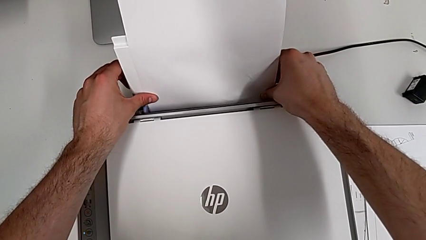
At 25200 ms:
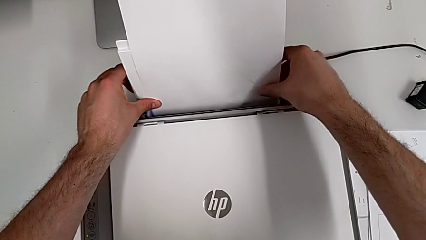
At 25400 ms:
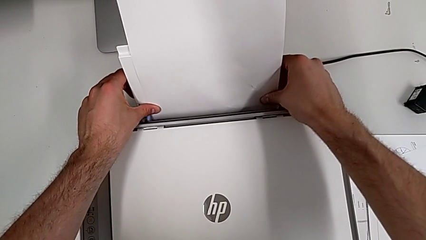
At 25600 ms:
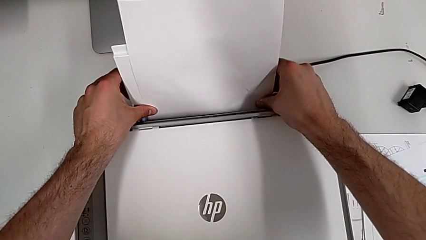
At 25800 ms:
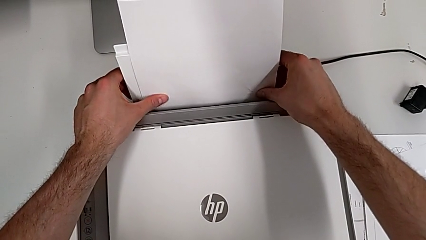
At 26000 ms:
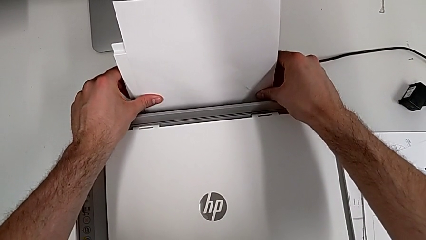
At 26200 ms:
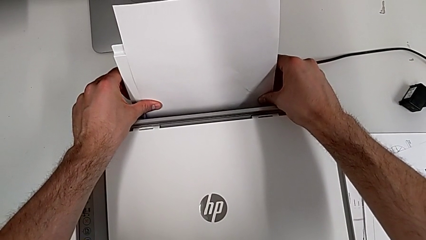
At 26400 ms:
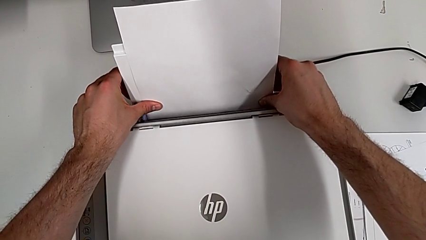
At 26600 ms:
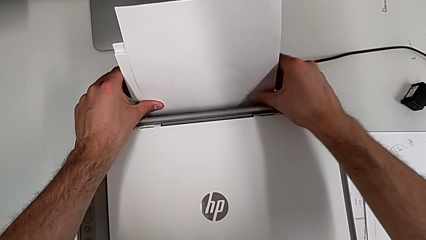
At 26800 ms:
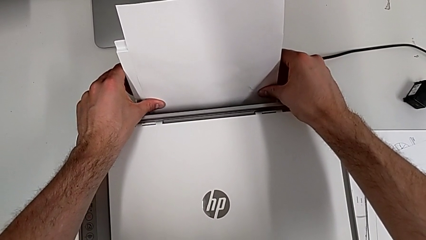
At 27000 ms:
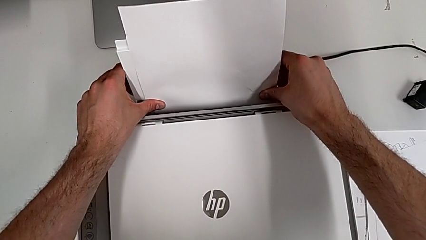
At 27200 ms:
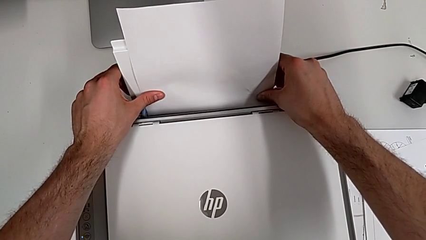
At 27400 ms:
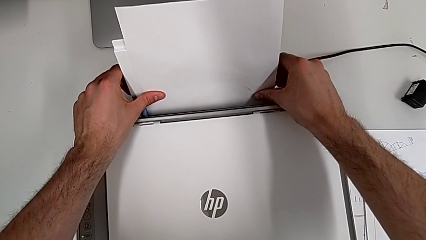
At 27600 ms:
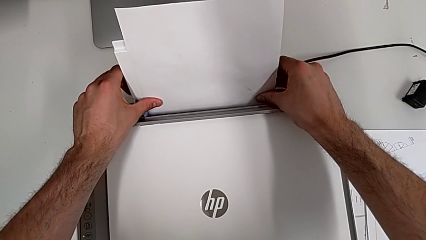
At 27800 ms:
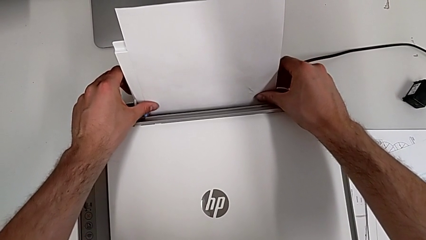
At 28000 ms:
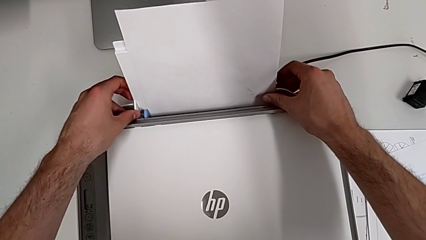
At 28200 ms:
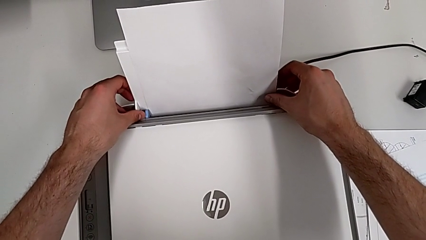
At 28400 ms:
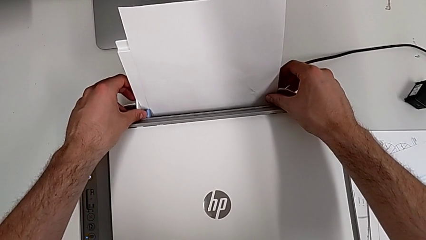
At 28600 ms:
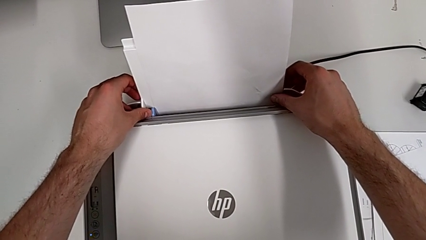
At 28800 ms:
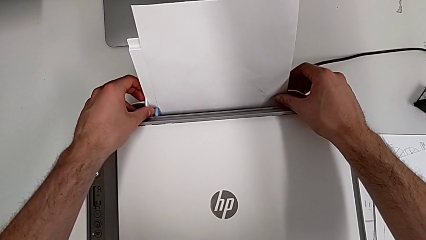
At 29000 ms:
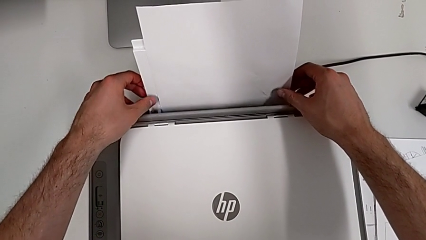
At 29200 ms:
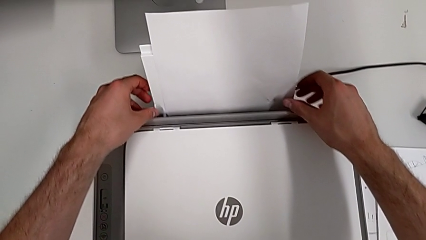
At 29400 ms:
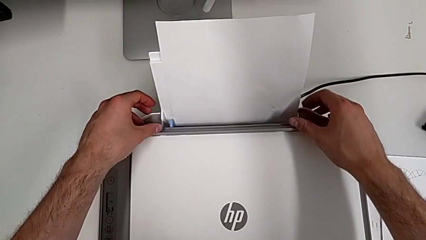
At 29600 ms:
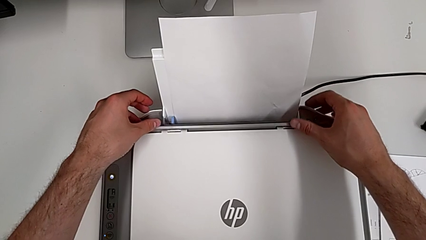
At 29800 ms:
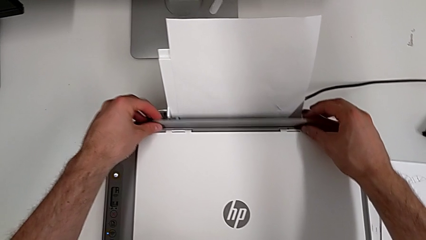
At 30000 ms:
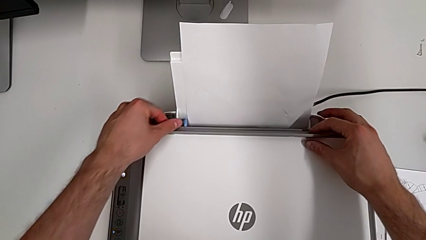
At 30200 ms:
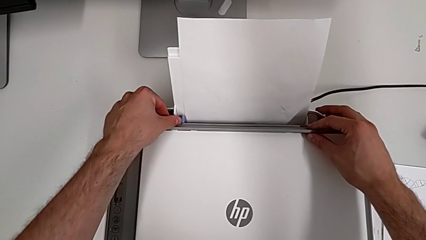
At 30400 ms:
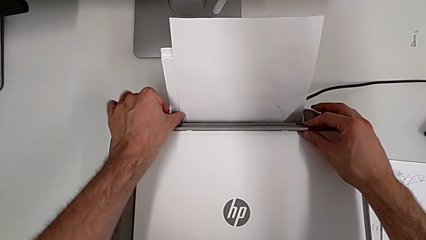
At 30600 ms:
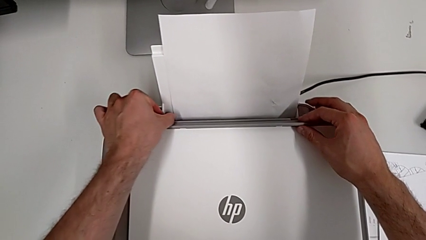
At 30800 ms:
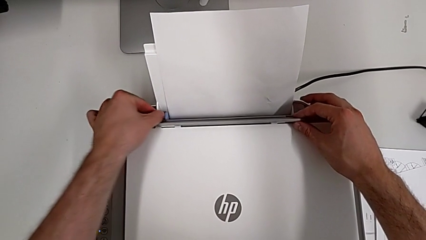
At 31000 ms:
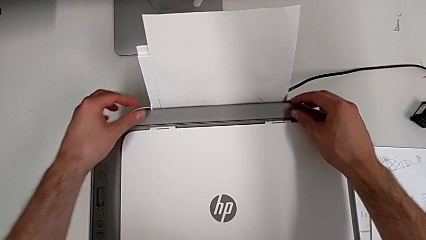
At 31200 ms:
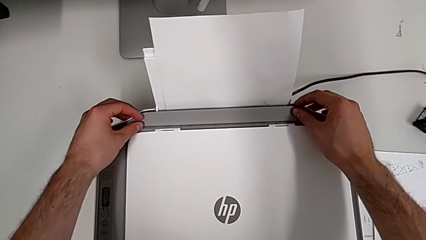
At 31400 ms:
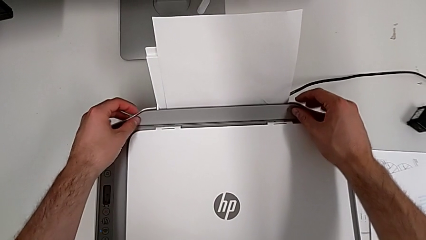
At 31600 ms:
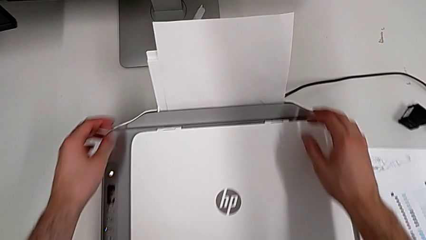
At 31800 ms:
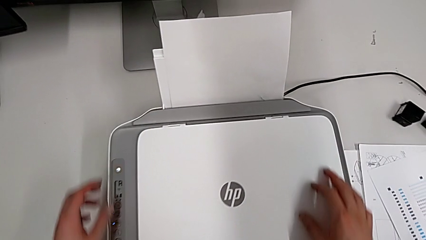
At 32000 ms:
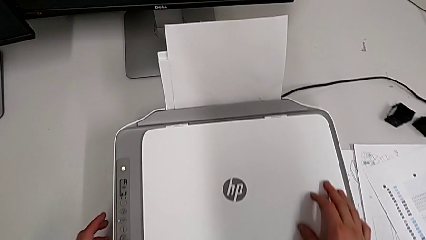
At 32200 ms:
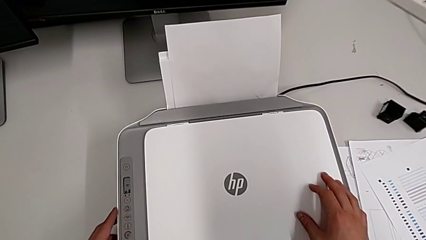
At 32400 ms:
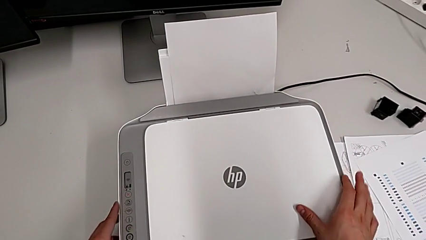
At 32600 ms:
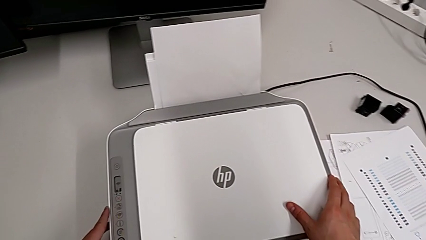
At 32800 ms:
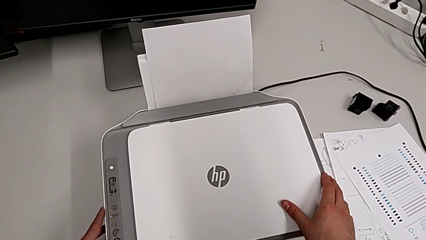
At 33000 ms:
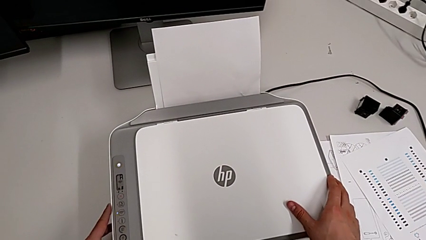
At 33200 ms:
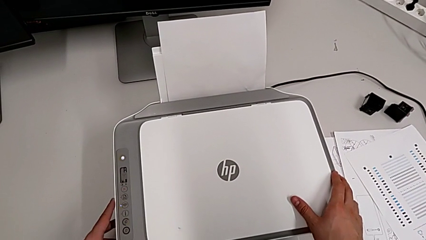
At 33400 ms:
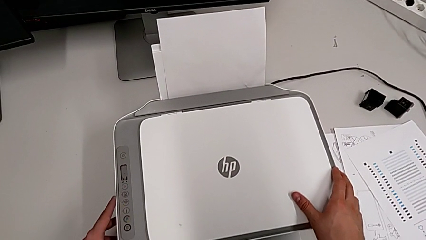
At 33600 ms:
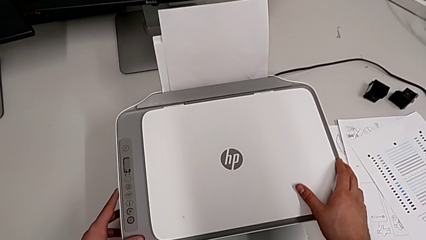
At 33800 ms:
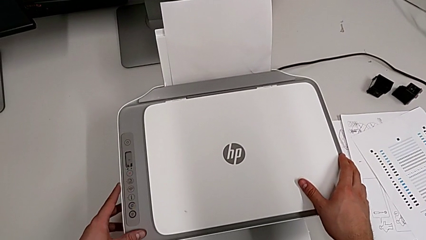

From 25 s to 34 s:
The camera wearer is inserting a stack of paper into the paper stand. They insert the paper tray and close the tray shield.

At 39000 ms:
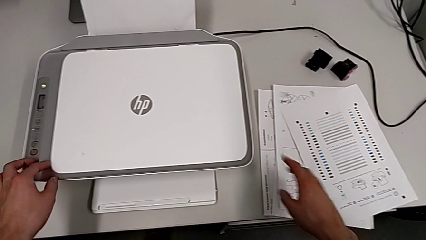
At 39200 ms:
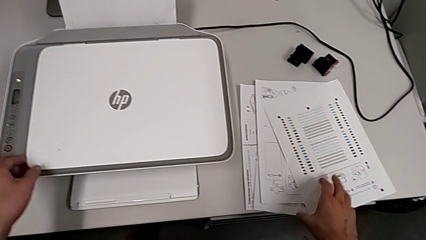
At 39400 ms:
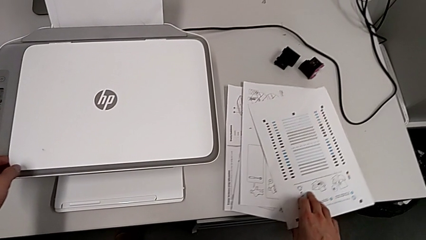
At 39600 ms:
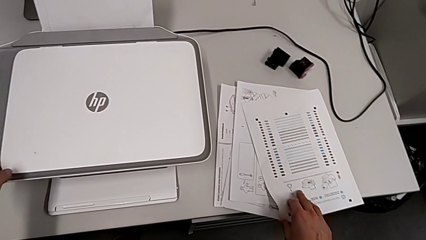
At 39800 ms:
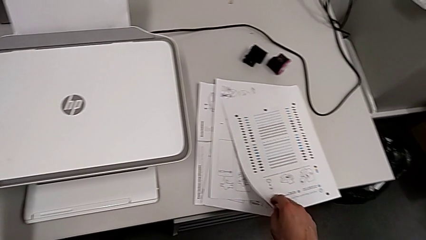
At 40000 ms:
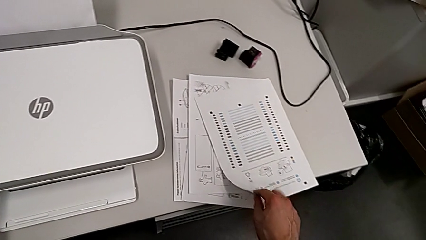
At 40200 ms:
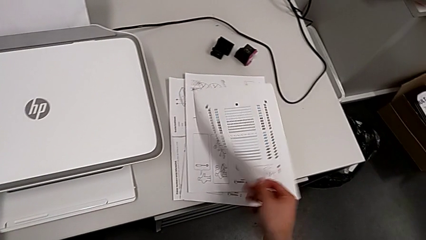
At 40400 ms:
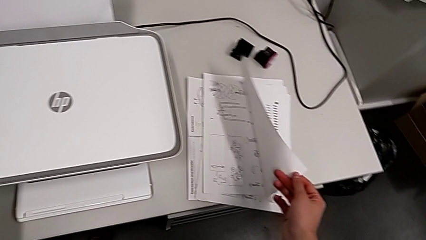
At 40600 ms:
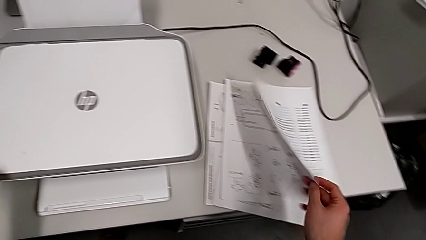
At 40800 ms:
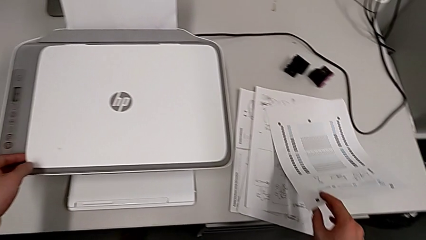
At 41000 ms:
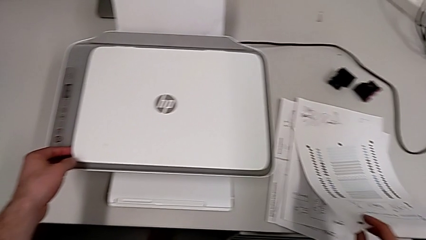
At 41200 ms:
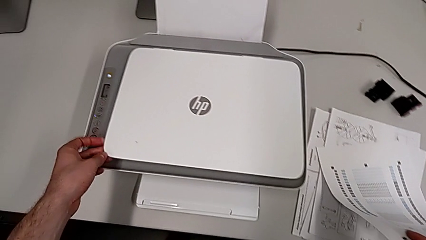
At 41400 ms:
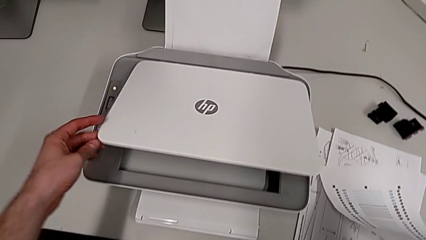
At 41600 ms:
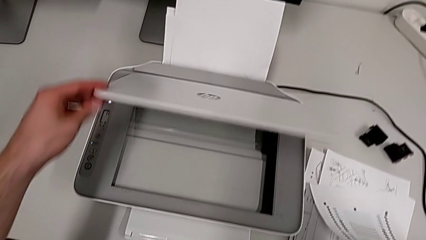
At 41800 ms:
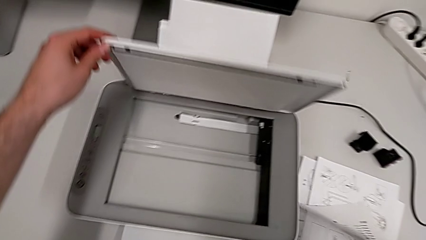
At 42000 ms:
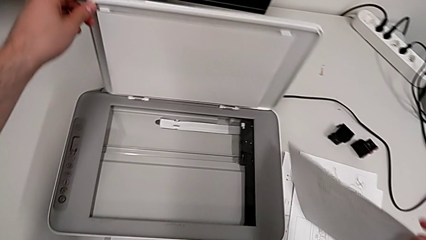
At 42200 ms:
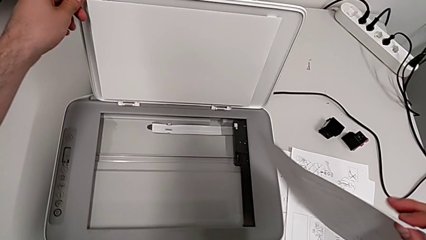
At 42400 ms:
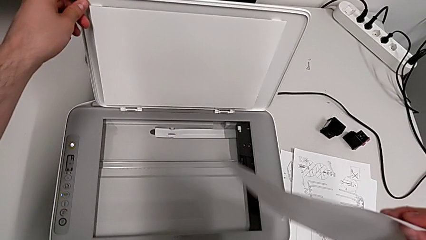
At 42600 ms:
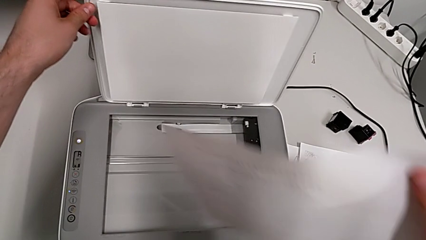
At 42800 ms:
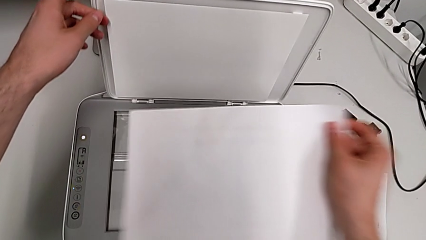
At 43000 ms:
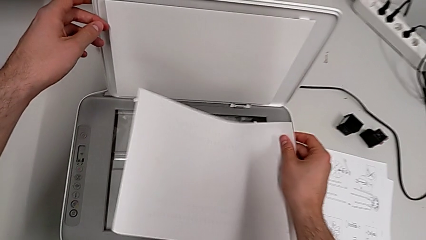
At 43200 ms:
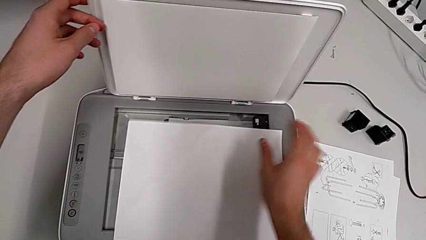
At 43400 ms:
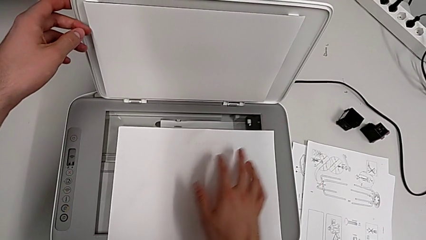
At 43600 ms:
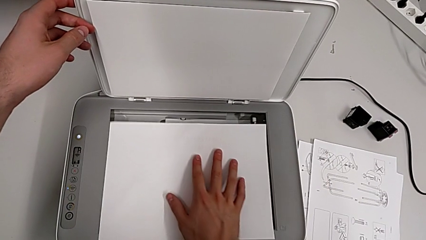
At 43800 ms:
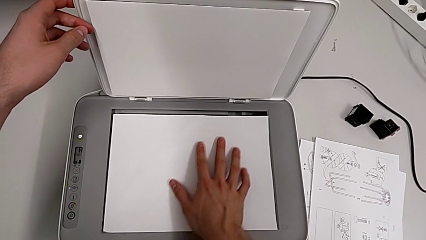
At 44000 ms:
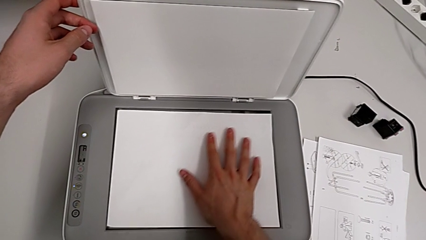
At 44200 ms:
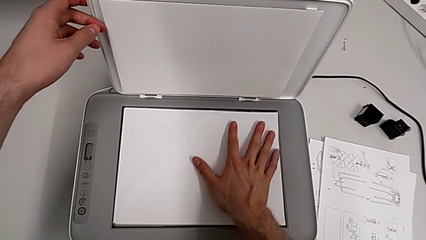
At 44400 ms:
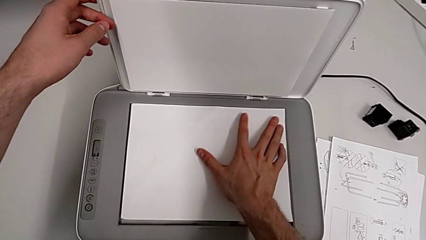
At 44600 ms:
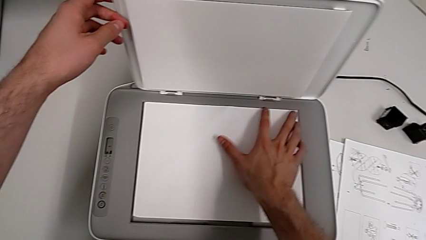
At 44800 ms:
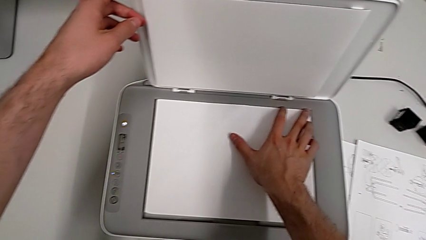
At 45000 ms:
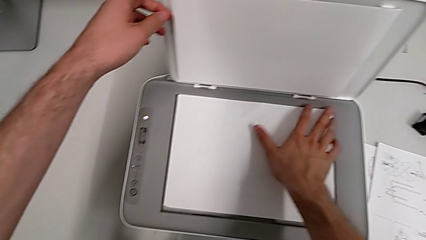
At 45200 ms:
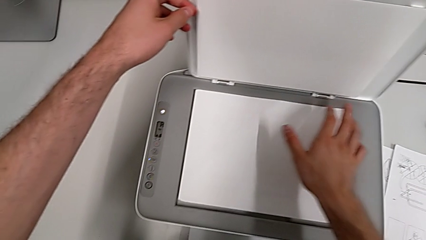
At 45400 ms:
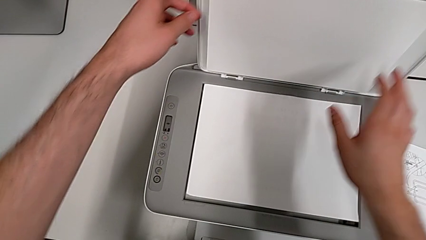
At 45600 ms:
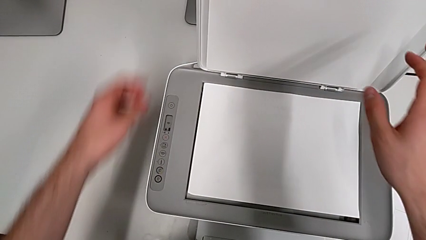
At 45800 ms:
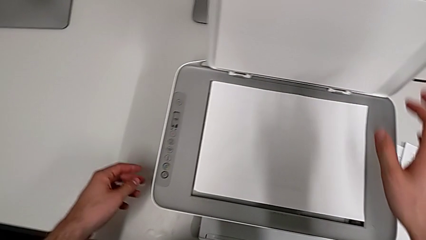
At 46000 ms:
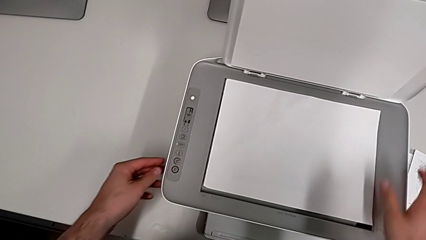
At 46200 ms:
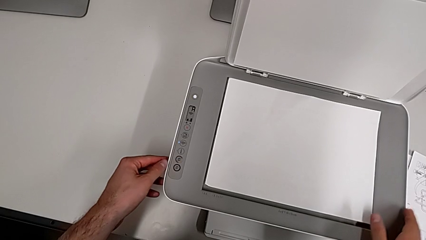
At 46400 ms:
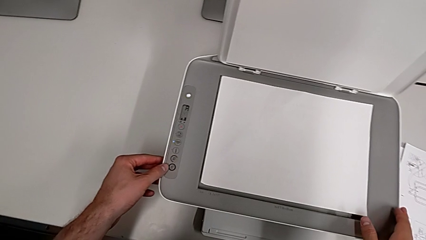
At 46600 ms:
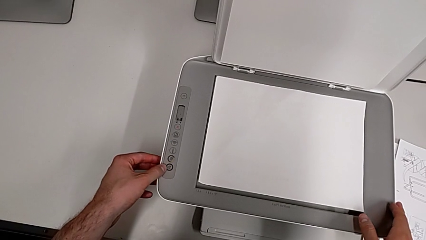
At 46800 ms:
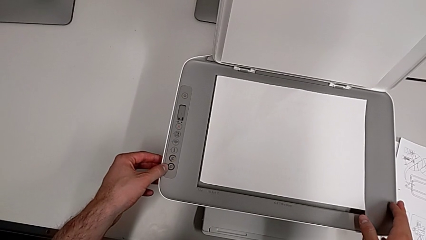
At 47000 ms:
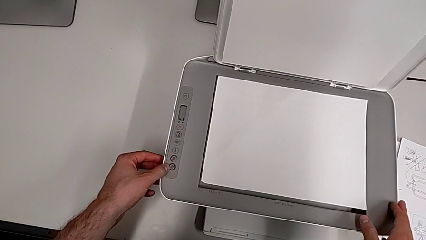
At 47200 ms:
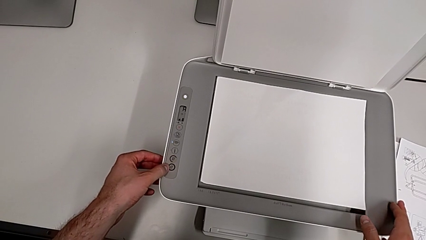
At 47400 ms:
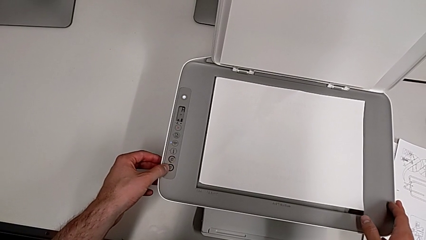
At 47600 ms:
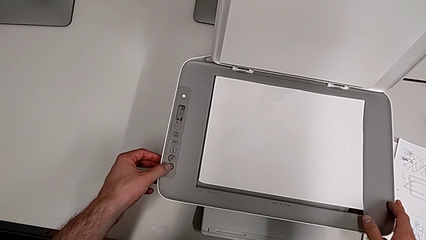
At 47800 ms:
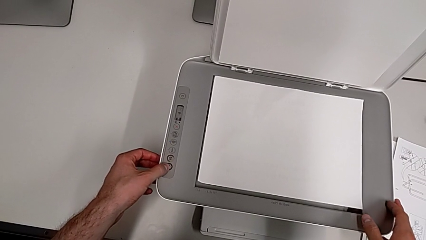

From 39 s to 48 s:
The camera wearer is making a copy in the printer. They lift the paper stack, open the printer and place the paper stack.
